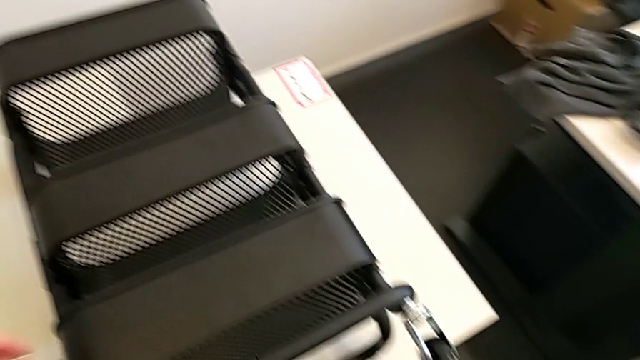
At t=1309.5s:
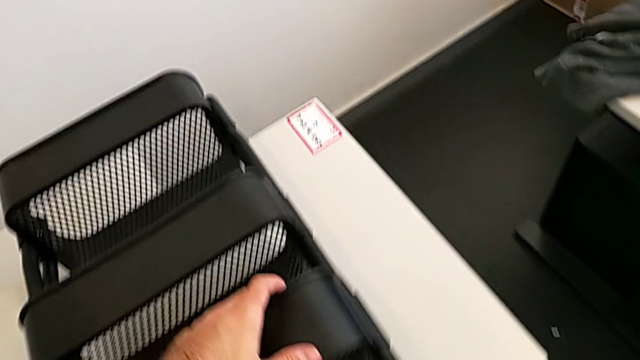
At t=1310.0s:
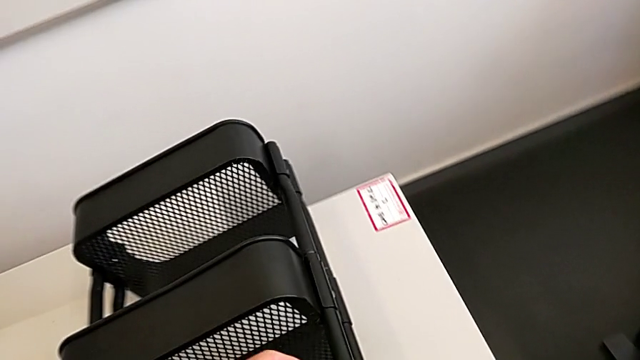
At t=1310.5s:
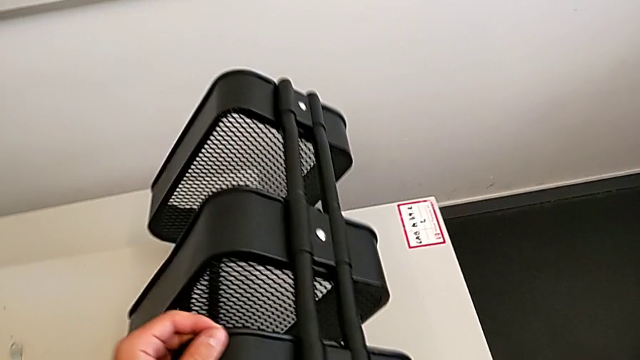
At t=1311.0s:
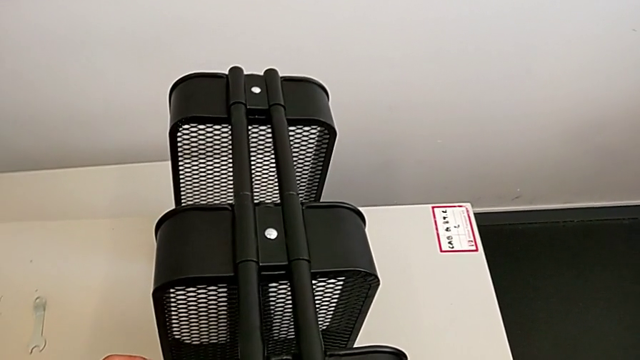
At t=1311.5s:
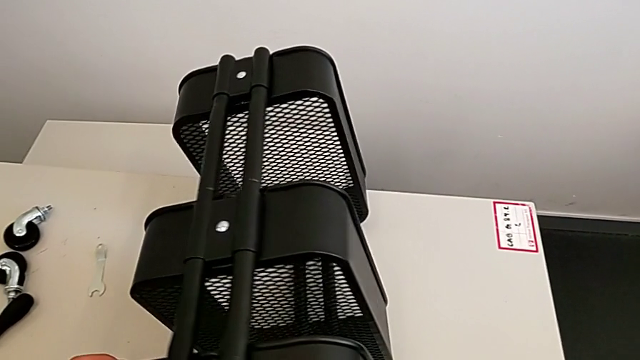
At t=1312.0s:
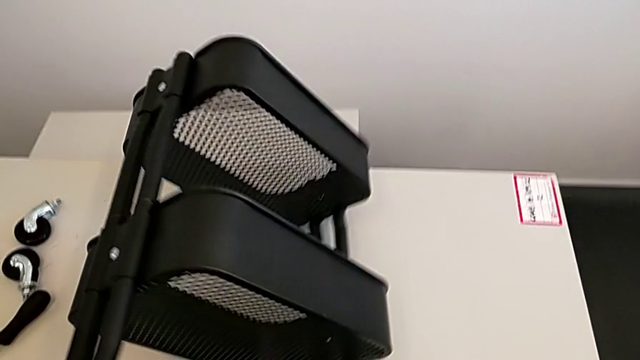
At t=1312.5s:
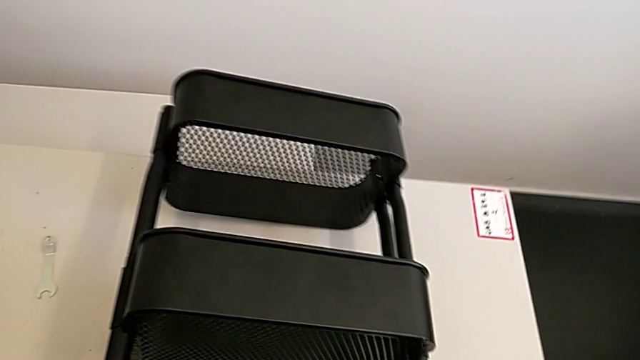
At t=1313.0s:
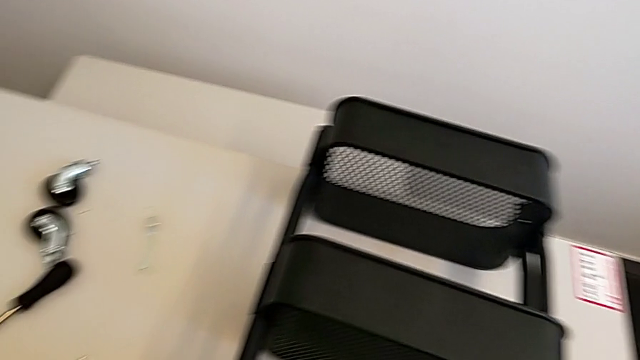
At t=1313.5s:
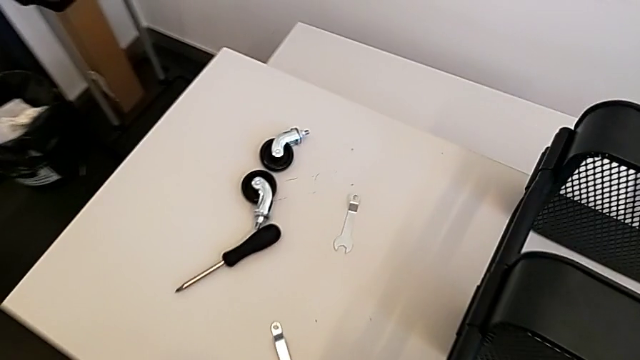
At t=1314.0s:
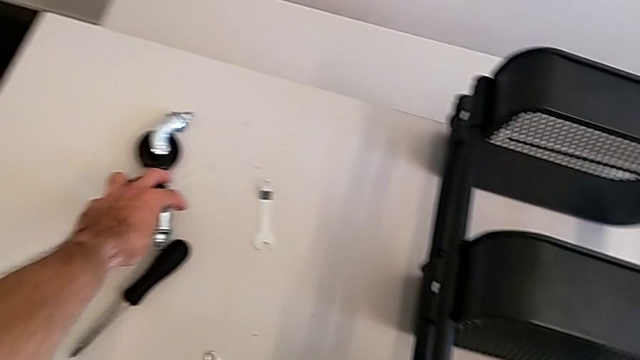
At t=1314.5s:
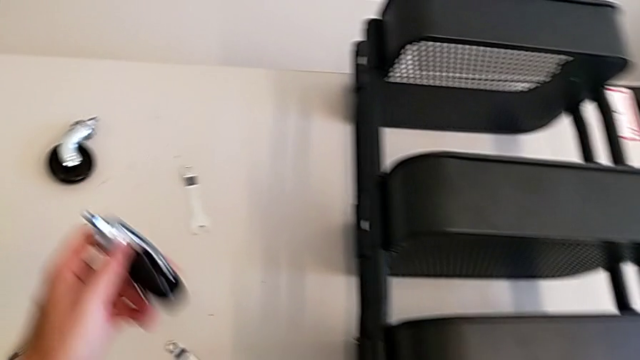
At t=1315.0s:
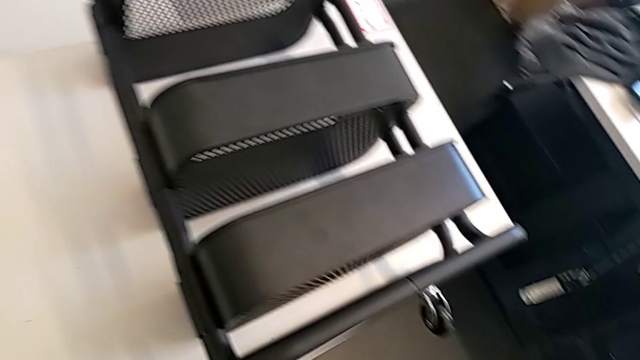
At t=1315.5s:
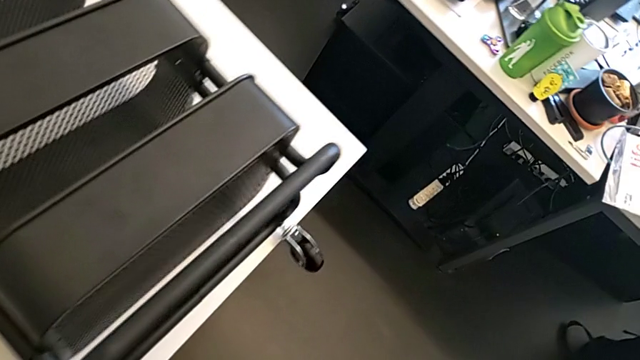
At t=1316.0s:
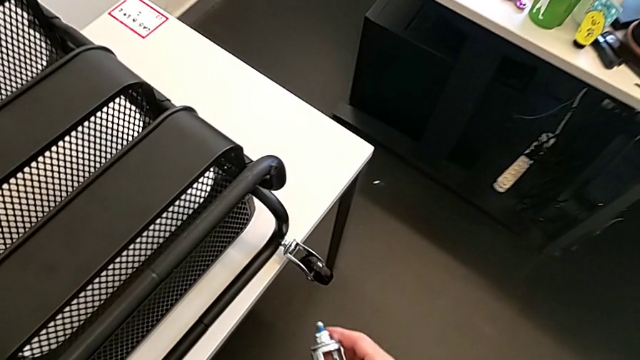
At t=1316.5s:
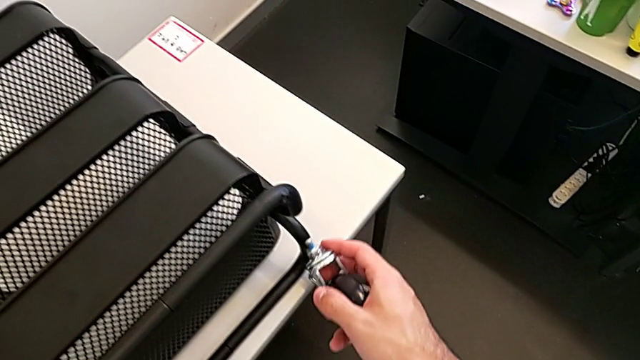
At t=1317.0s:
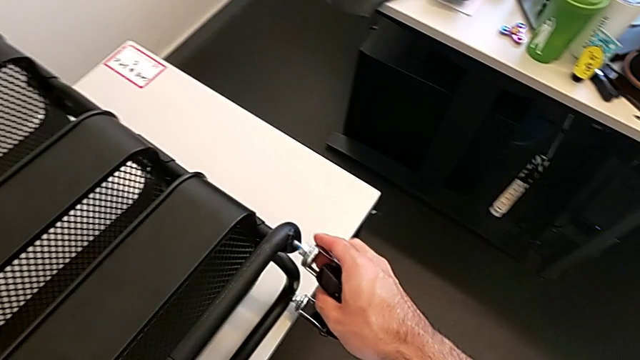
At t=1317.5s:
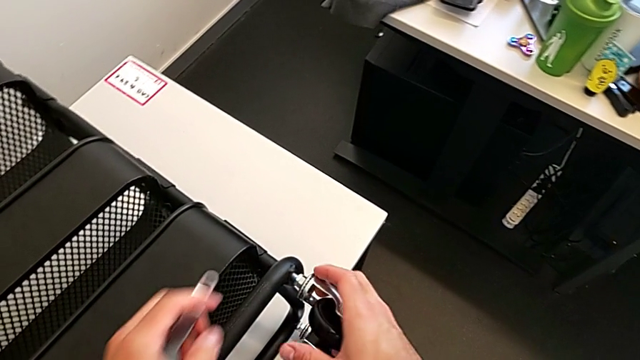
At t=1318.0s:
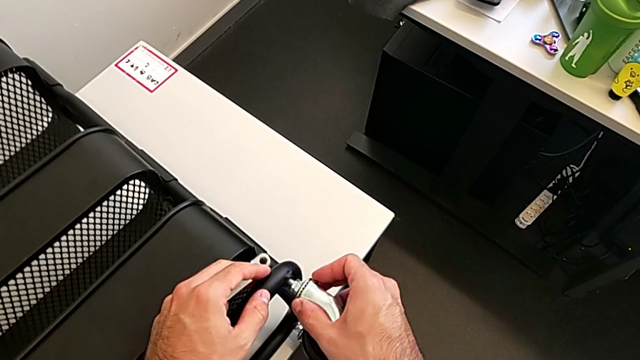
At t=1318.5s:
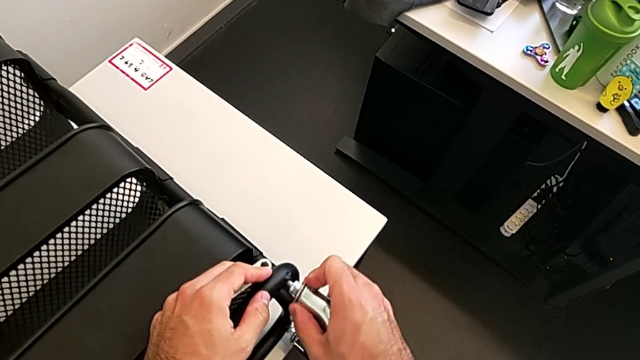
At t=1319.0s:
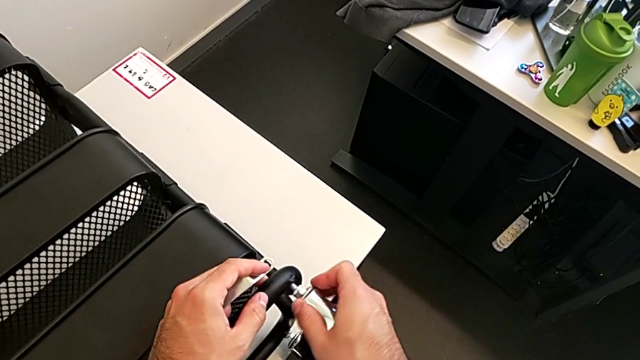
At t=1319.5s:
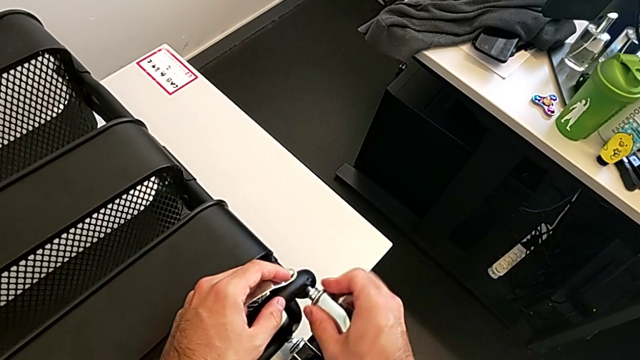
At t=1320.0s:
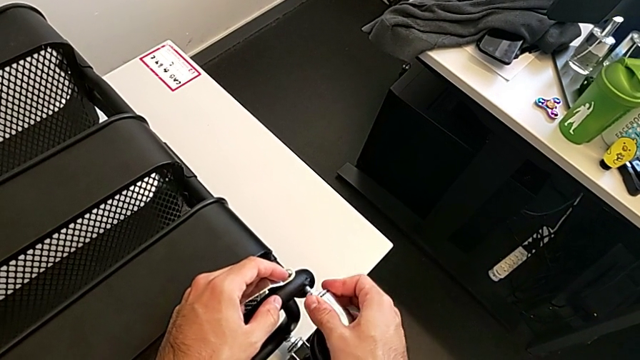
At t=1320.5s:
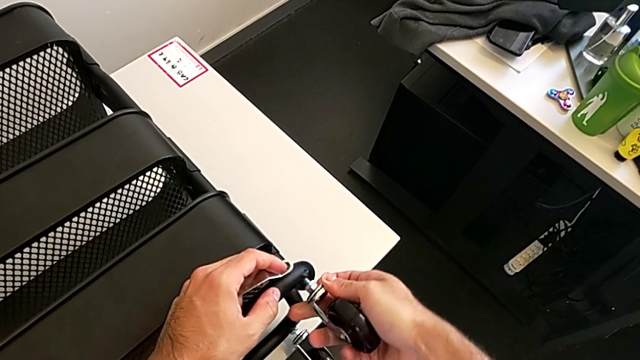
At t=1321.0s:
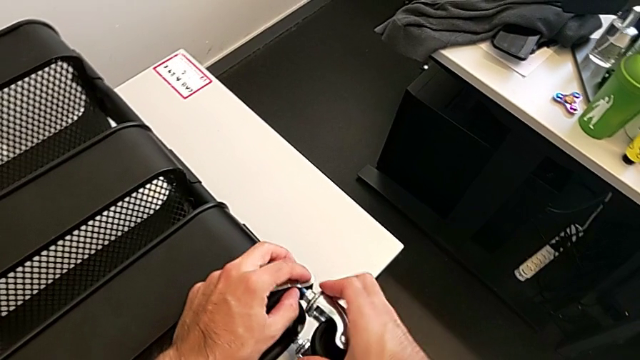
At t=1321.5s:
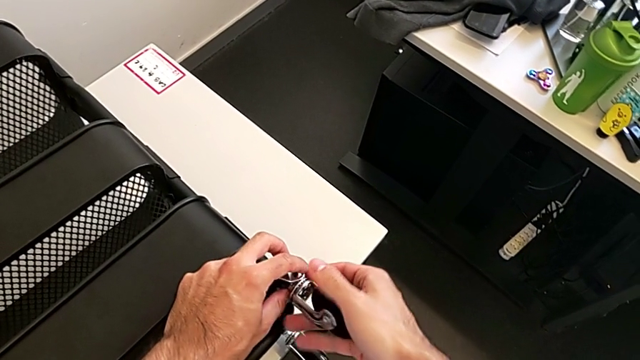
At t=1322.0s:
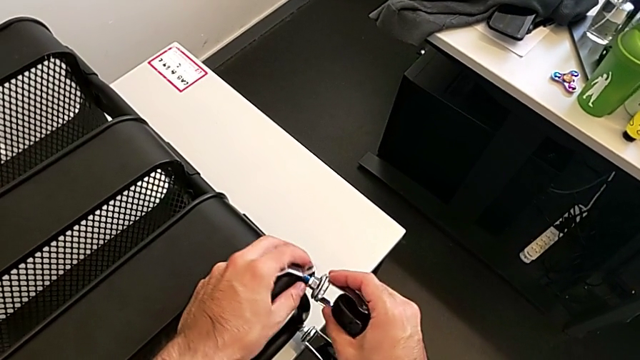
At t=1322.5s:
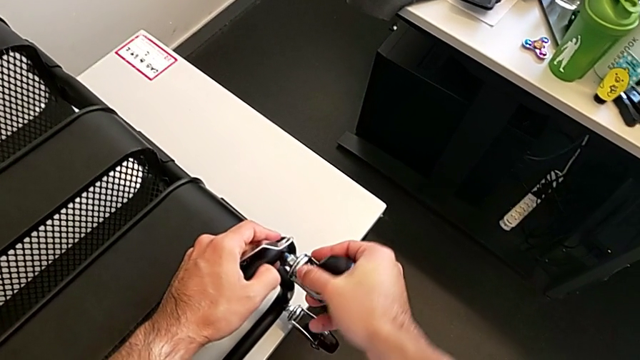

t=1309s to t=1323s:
The camera wearer is screwing the four wheels. They grab the grid tray, flip it, grab the third wheel and insert it.

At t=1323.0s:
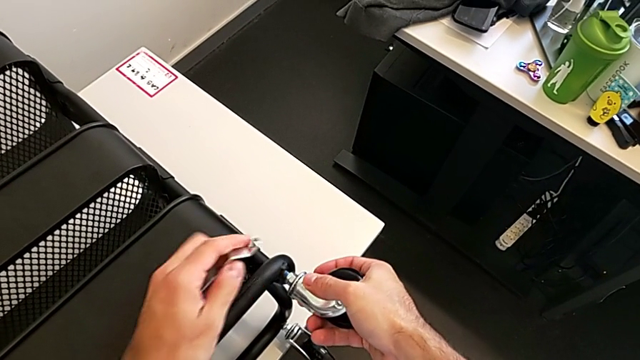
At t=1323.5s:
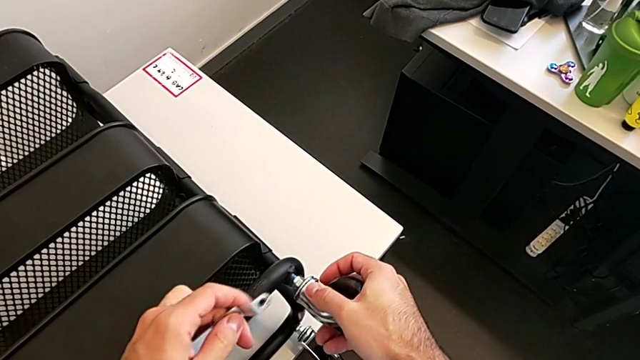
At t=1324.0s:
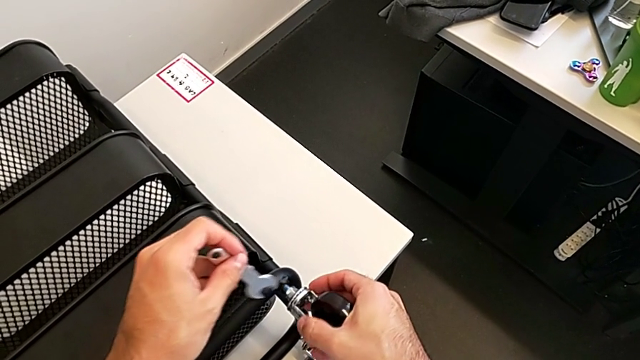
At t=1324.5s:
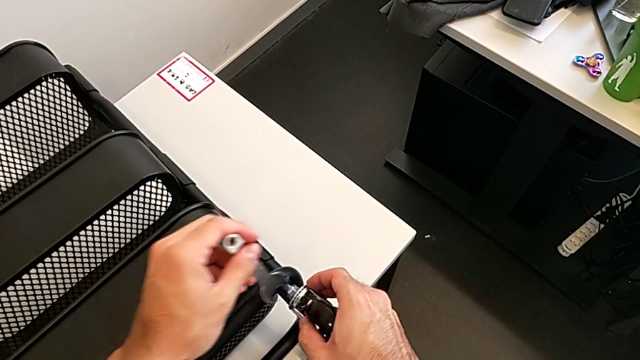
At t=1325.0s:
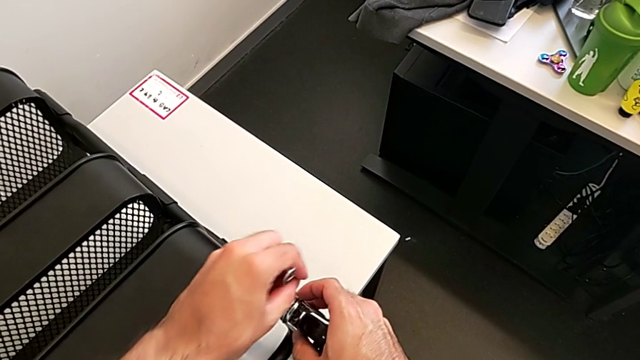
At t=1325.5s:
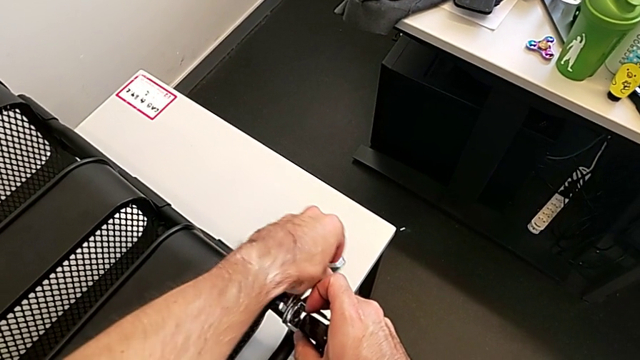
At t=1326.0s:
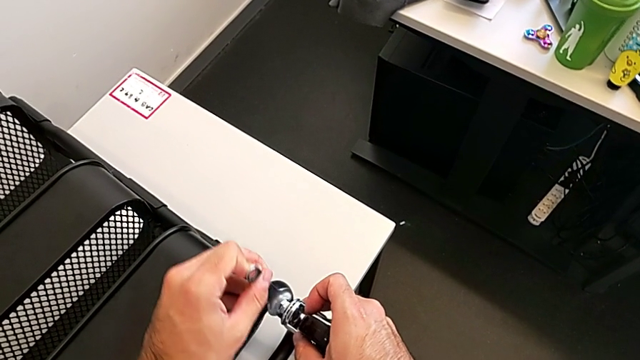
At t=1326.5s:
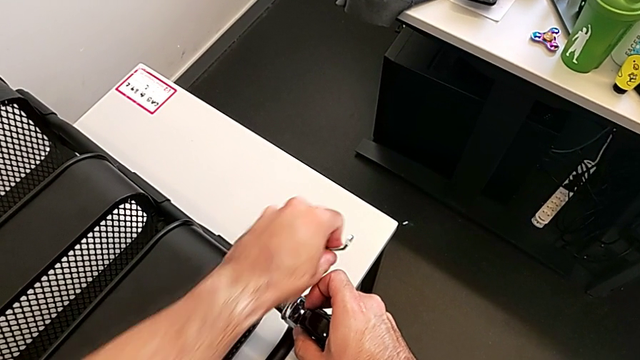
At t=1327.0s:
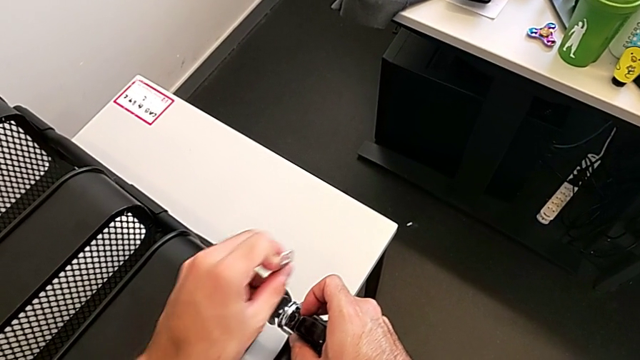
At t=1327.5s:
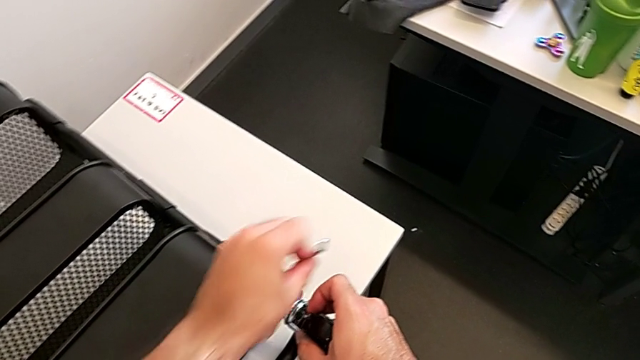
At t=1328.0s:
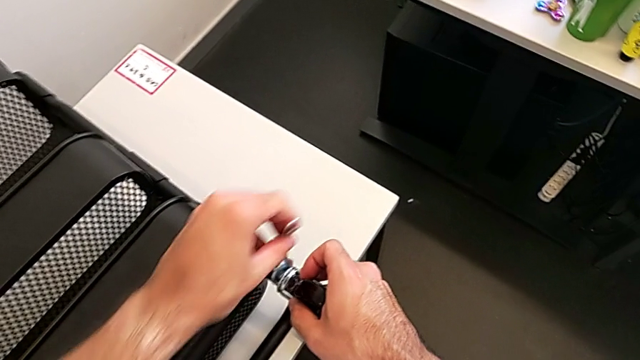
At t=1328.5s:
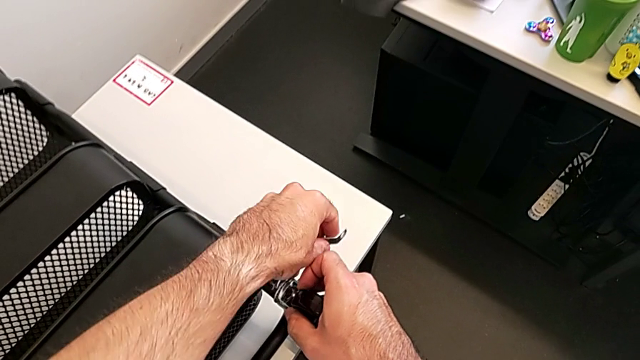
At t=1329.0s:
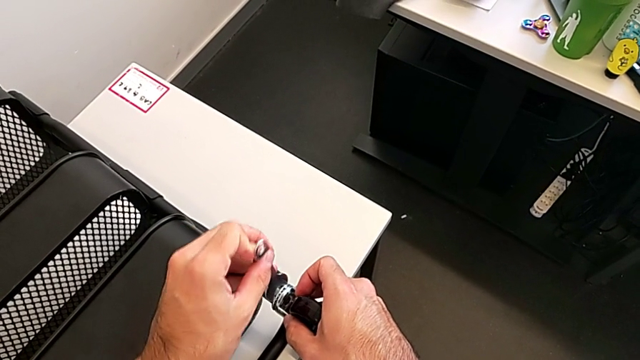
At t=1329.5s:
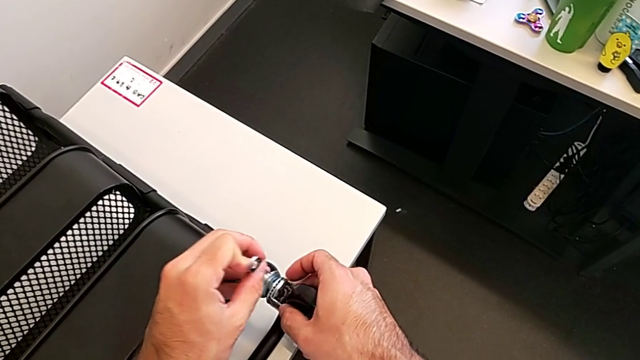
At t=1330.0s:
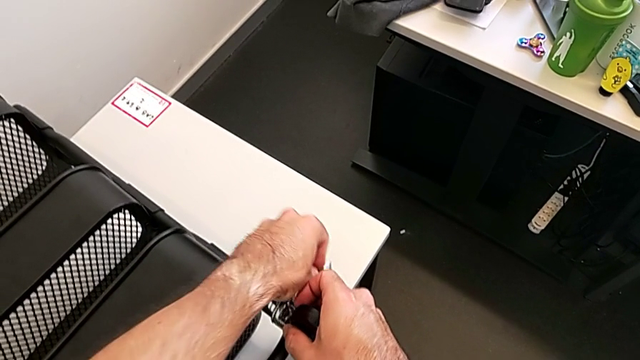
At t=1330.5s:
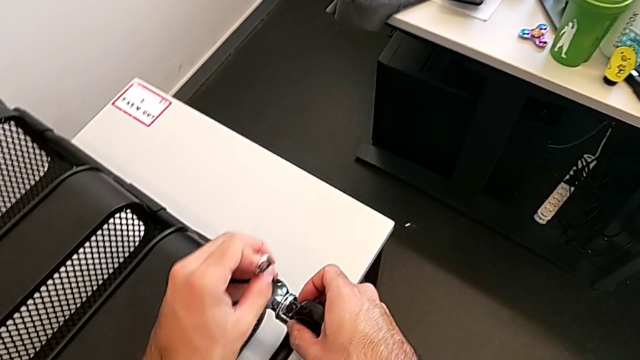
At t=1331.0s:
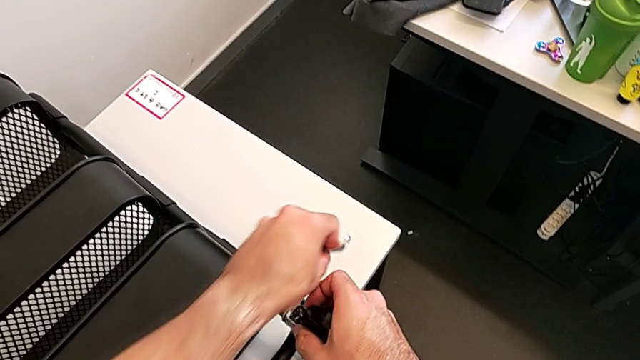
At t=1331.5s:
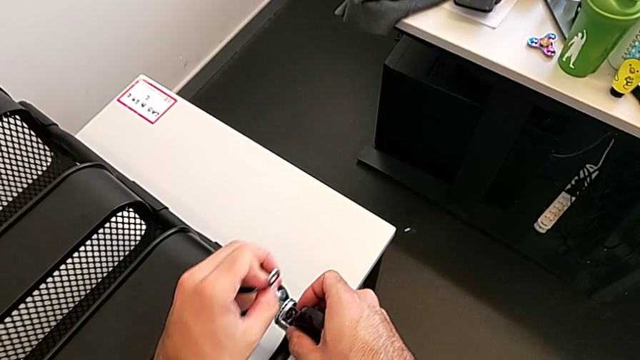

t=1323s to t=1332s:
The camera wearer is screwing the four wheels. They insert the third spanner wrench and begin to screw the third wheel.
